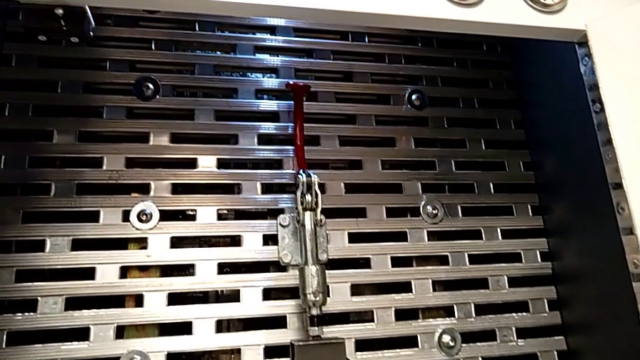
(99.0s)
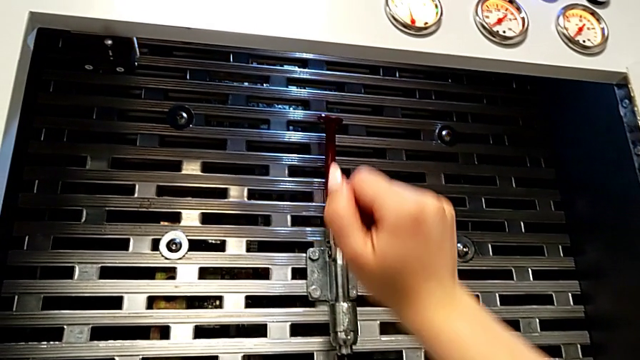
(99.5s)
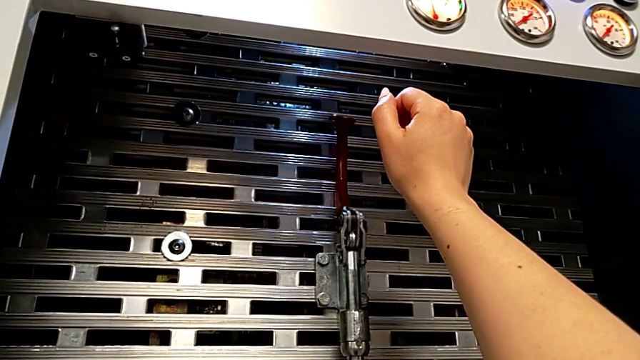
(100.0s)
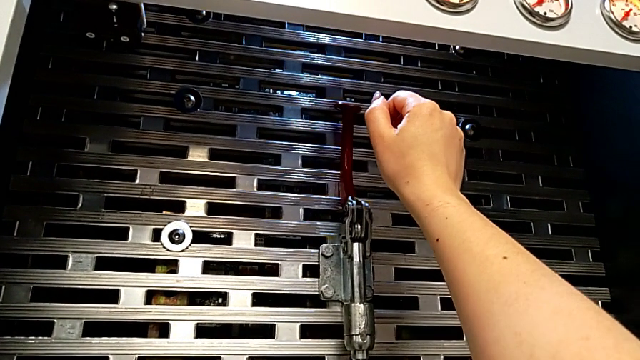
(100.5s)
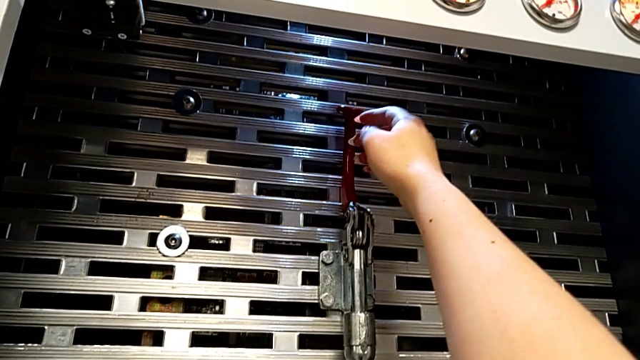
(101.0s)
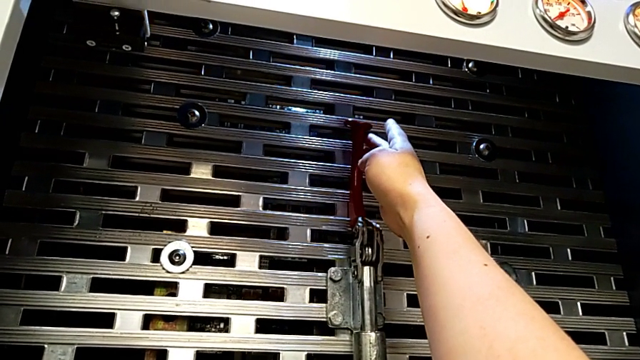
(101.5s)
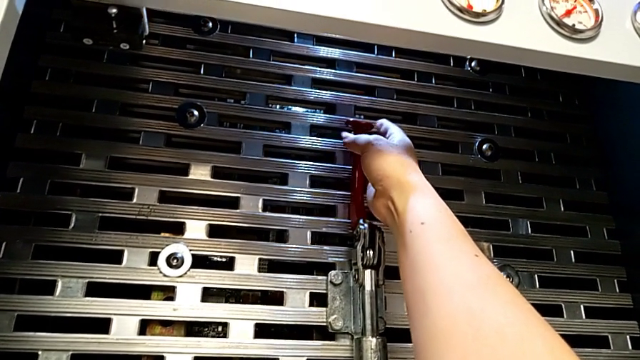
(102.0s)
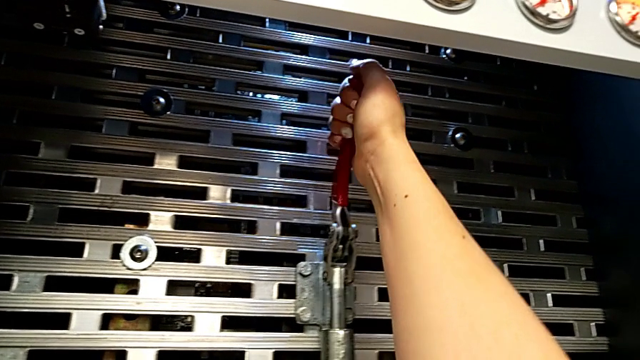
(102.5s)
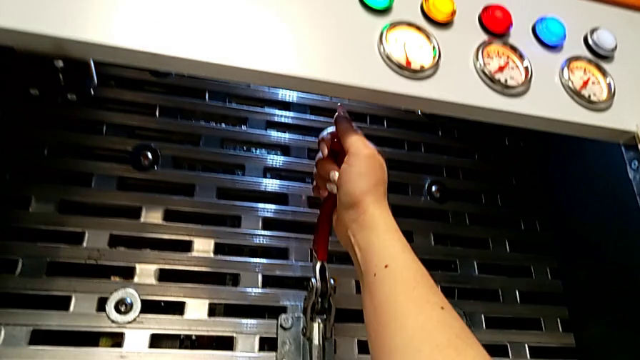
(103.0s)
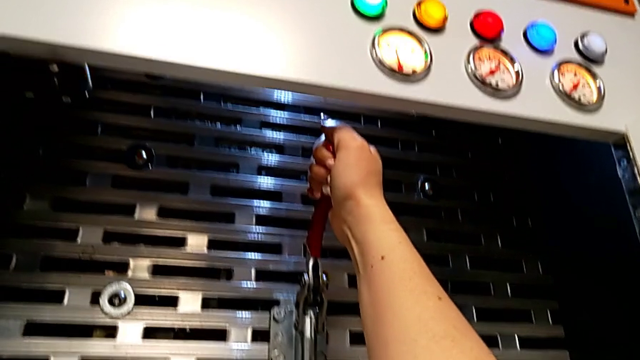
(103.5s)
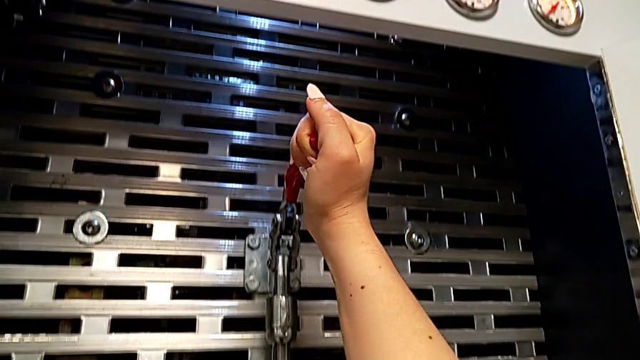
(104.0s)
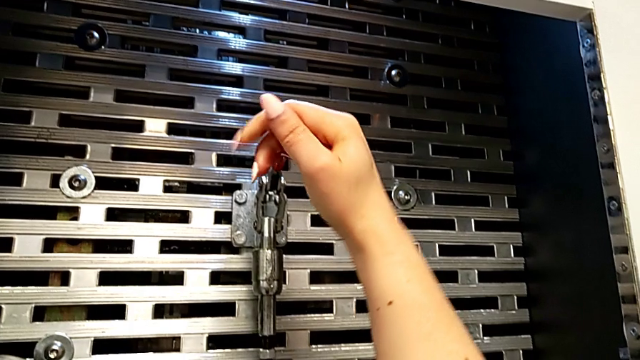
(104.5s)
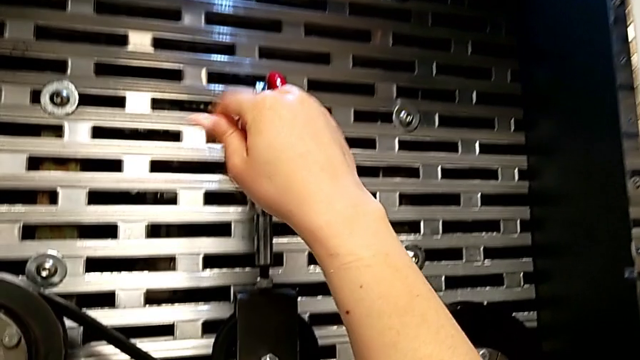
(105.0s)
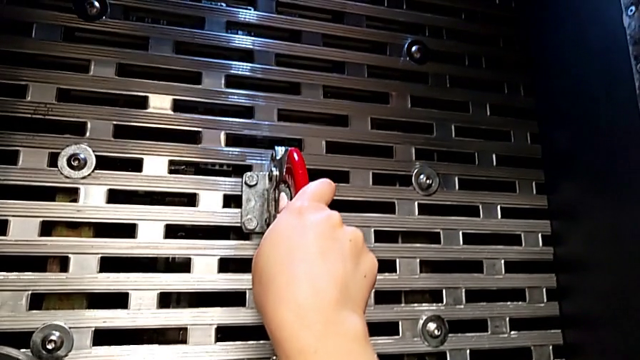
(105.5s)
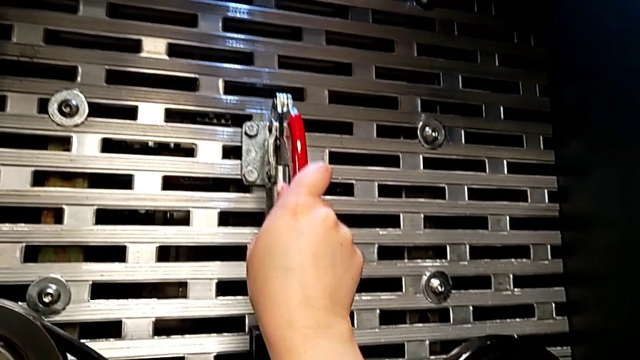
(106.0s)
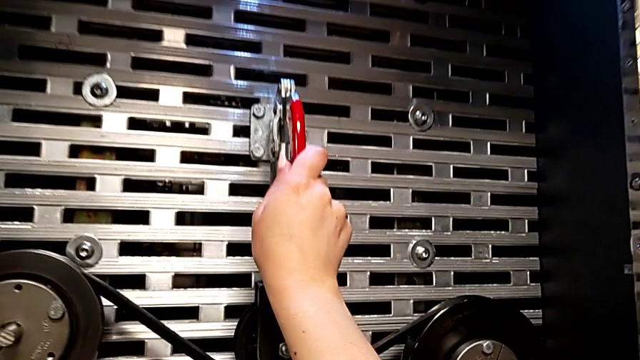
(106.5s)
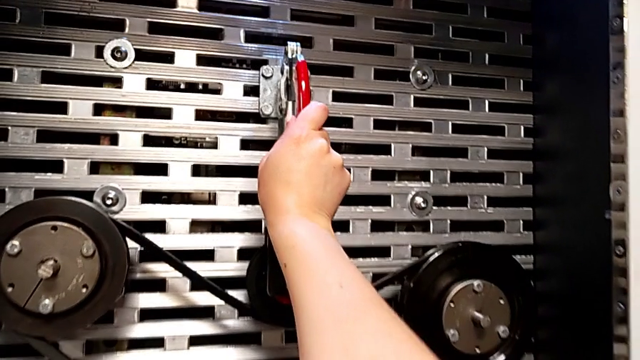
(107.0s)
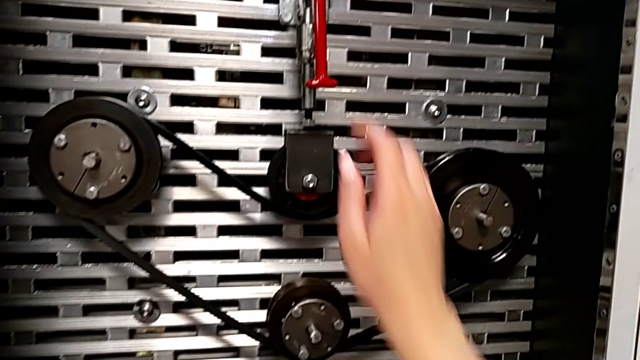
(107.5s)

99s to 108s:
The camera wearer pulls the lever down. They approach the lever, grab it and push it.

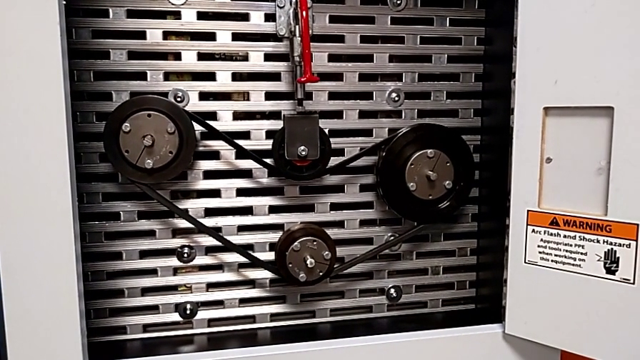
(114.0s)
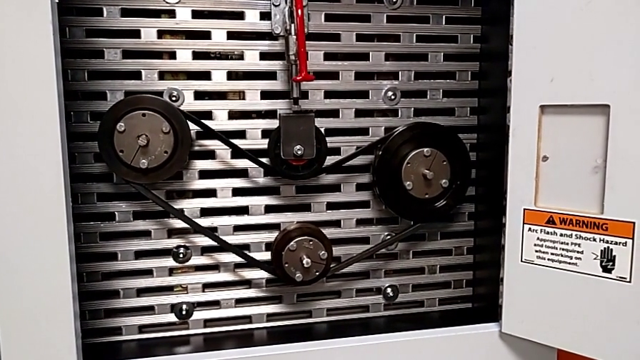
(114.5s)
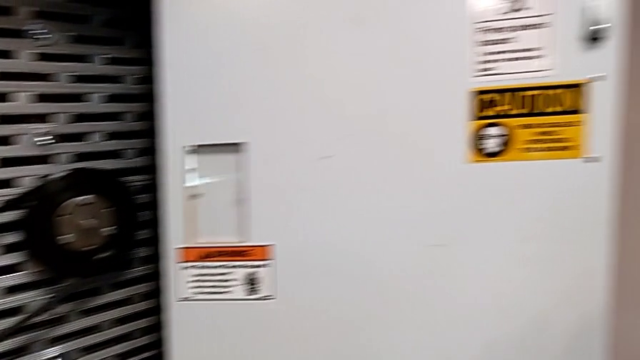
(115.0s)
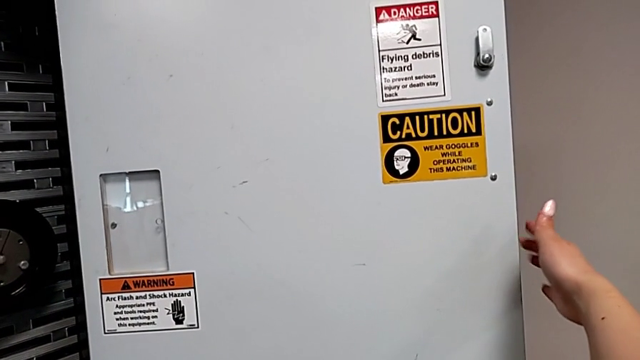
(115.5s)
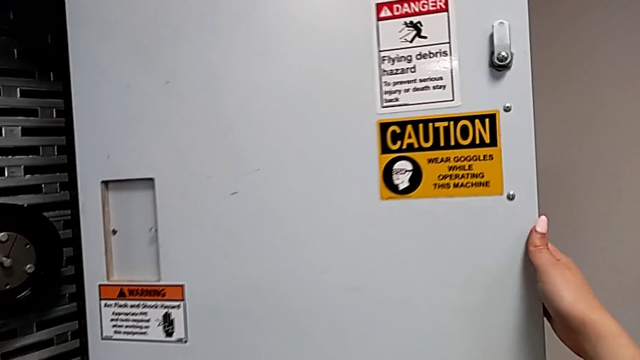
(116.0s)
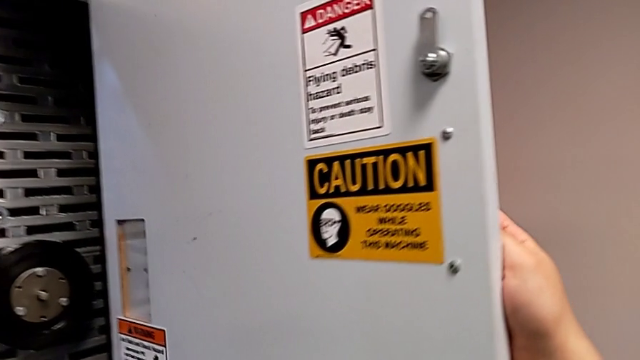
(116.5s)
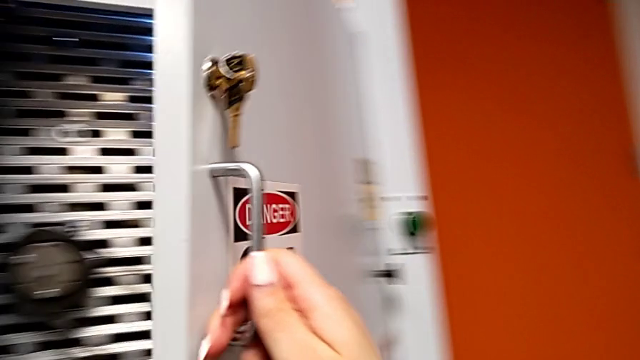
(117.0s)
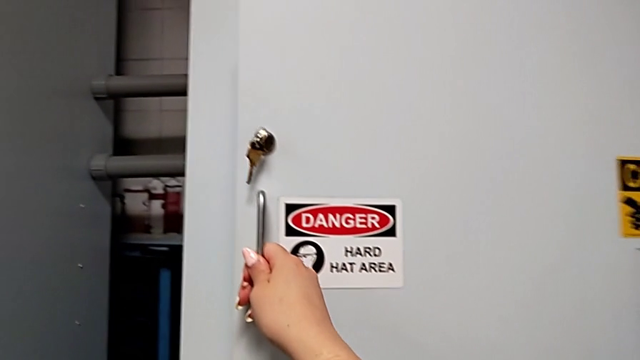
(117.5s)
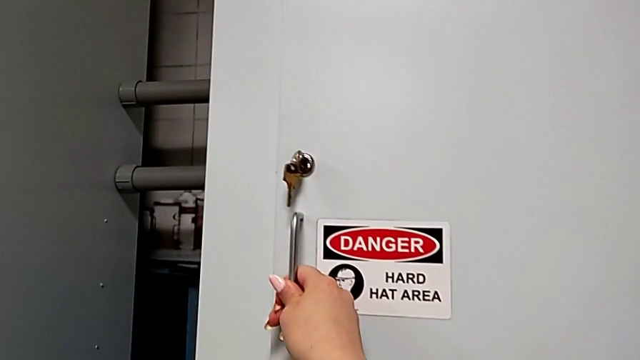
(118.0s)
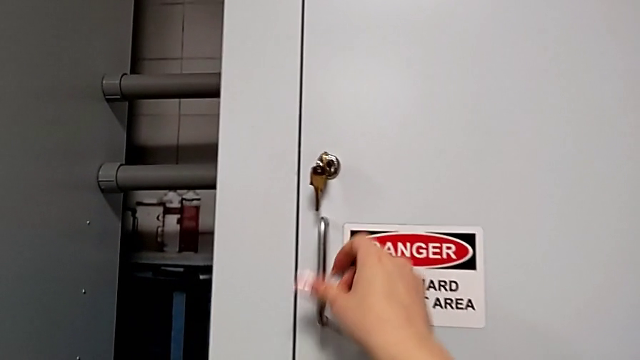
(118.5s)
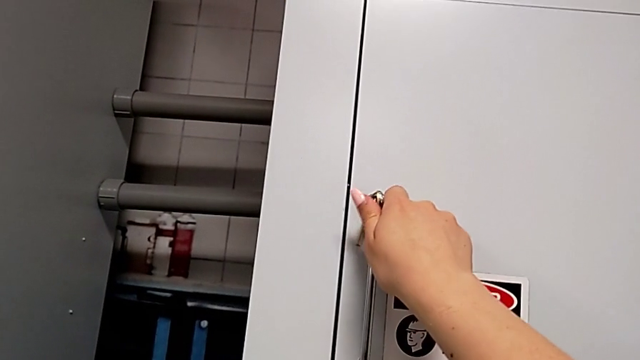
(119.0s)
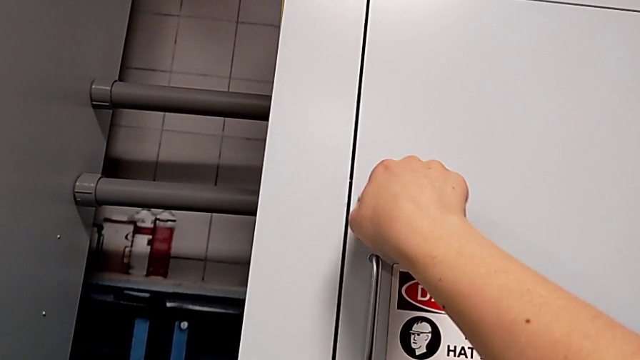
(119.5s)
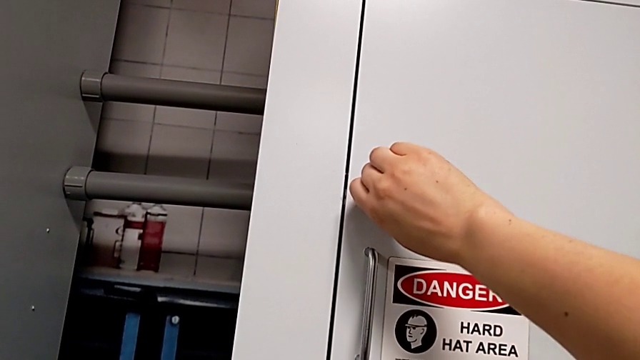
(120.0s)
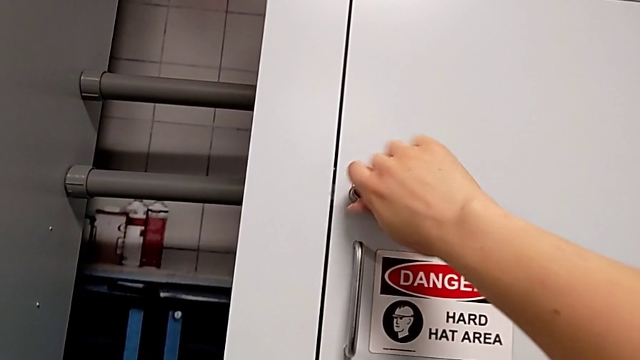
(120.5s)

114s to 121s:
The camera wearer closes the front door. They approach the front panel door, grab it, close it and lock it.

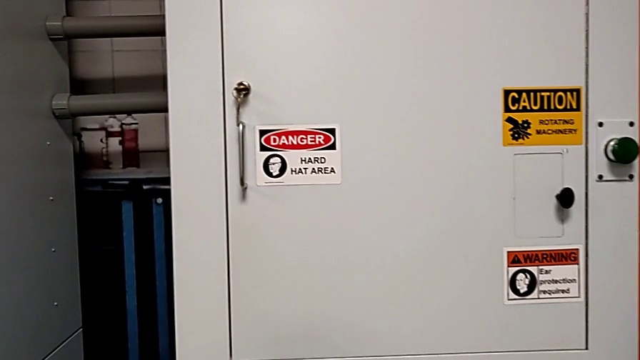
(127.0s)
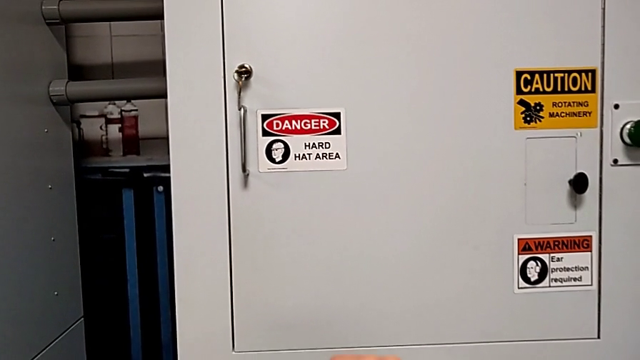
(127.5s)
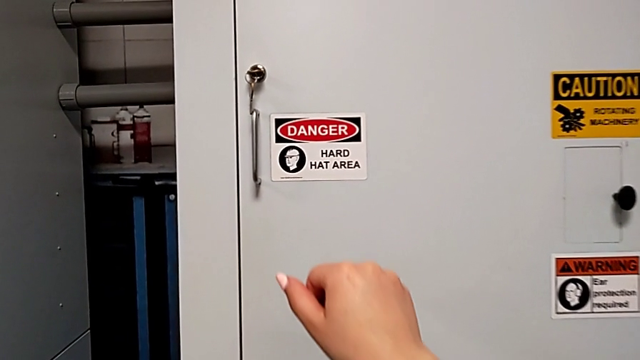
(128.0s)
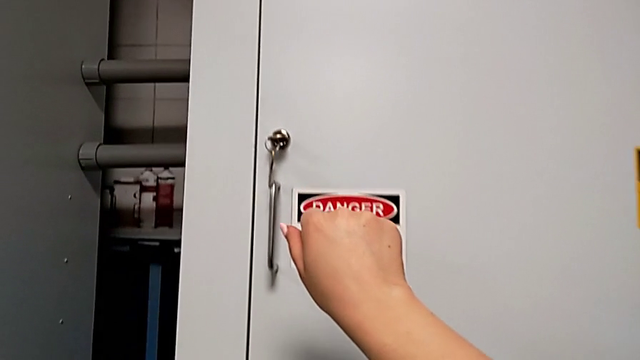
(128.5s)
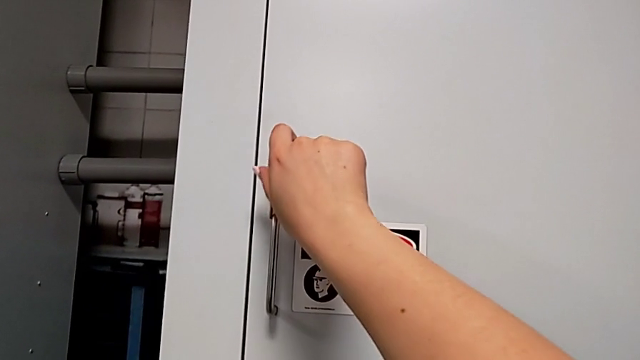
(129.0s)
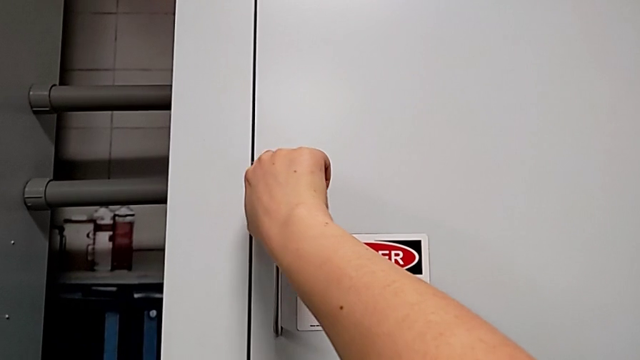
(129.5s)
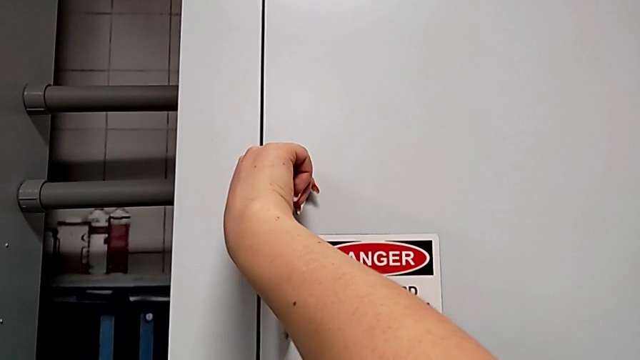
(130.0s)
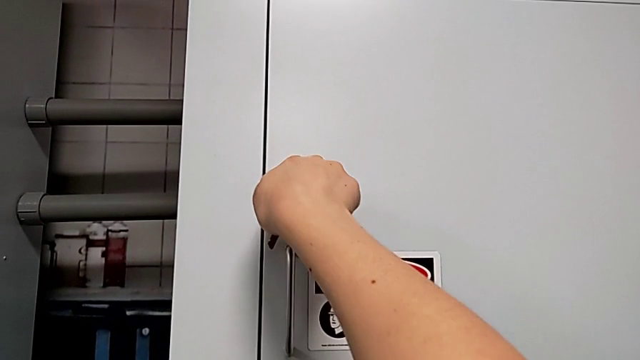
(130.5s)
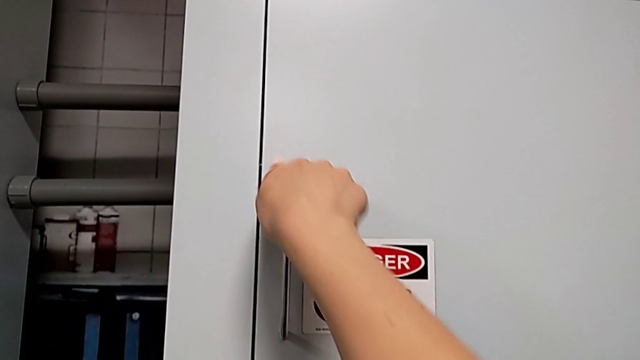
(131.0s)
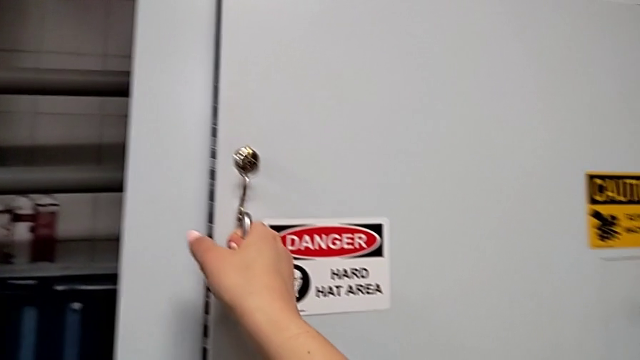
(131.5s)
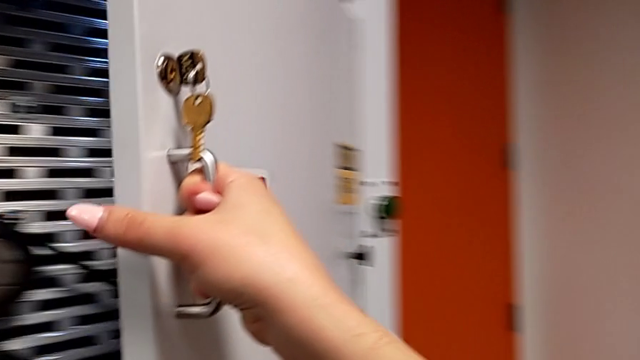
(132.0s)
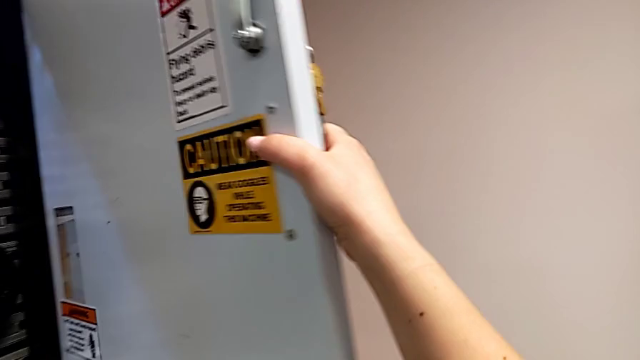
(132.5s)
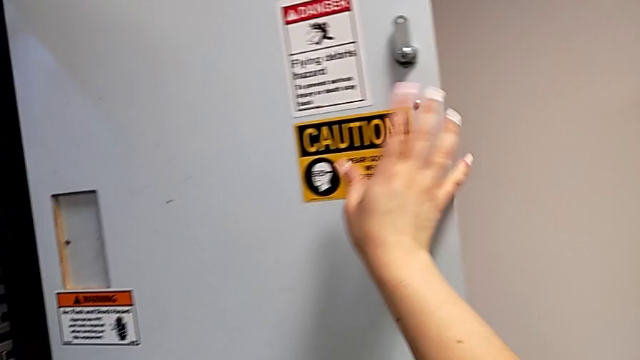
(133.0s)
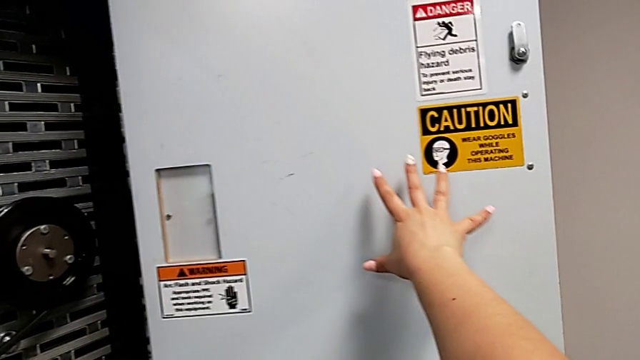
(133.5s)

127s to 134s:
The camera wearer opens the front panel door. They approach the front panel door, unlock it and open it.
